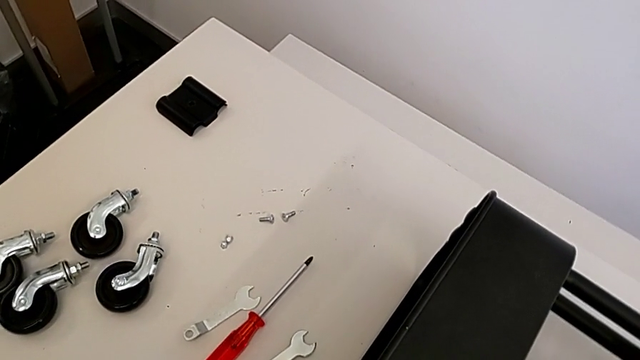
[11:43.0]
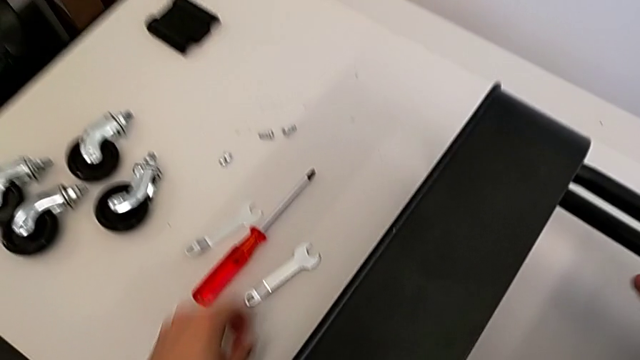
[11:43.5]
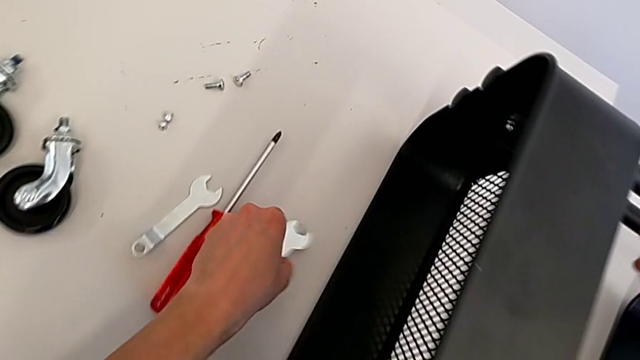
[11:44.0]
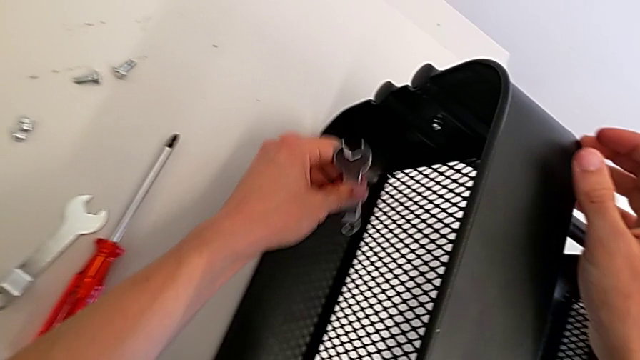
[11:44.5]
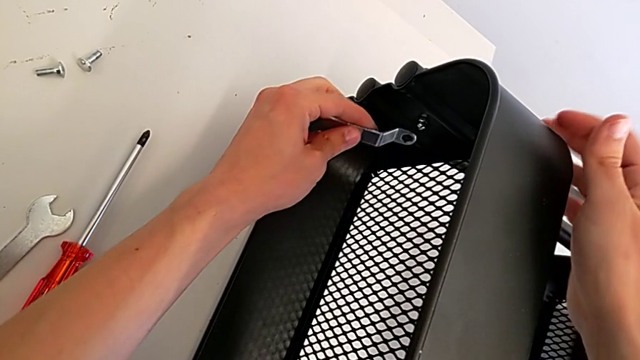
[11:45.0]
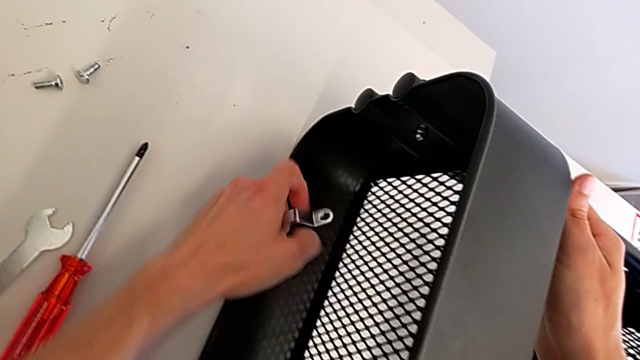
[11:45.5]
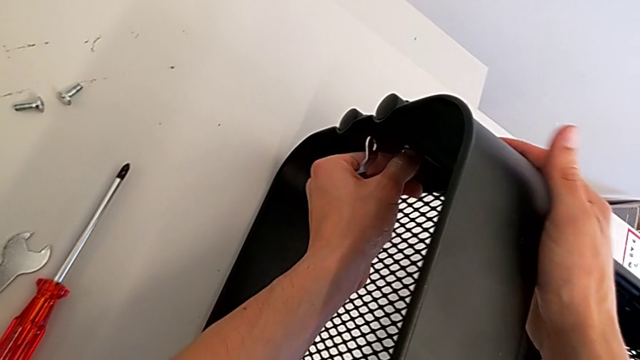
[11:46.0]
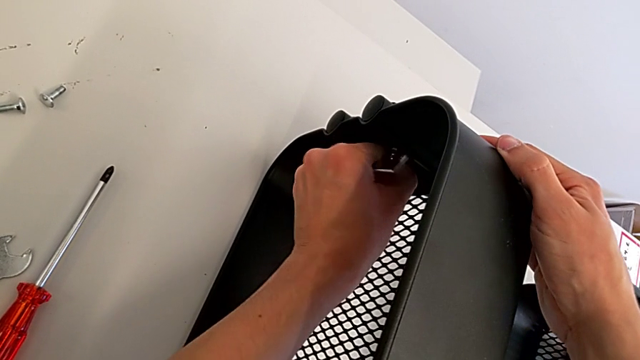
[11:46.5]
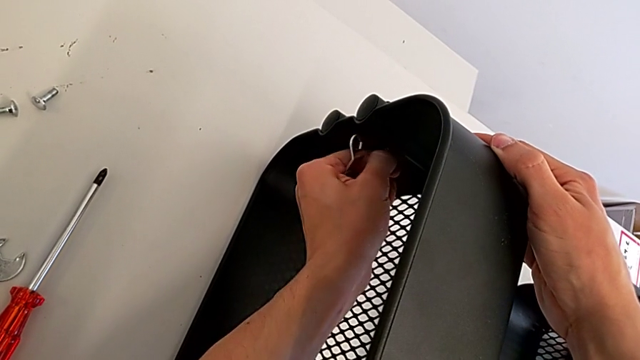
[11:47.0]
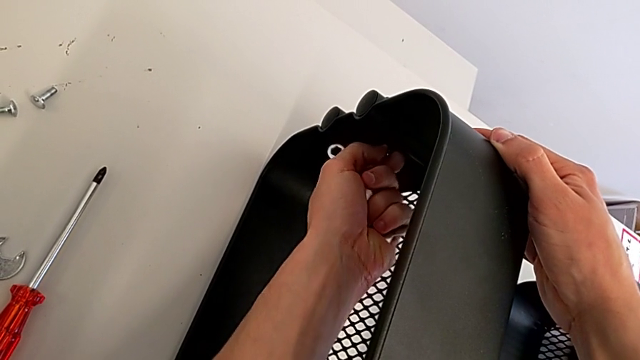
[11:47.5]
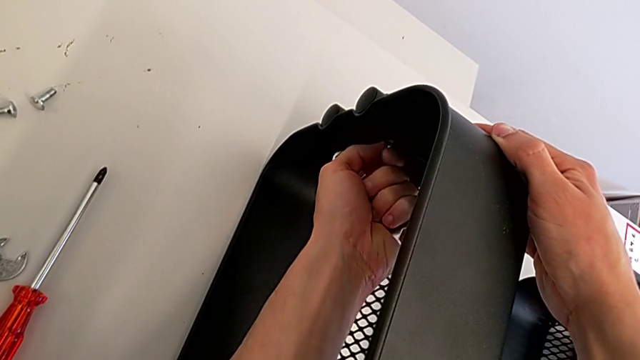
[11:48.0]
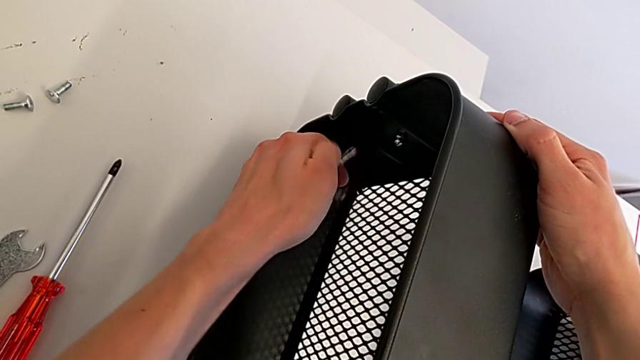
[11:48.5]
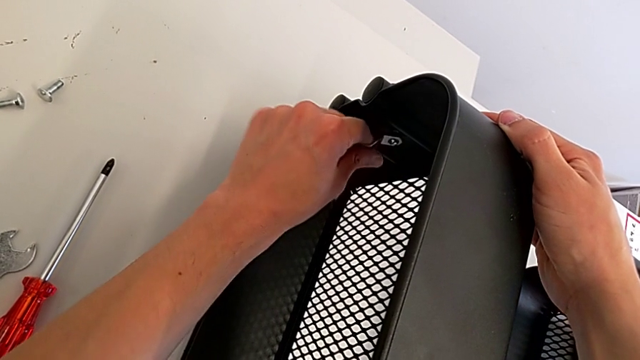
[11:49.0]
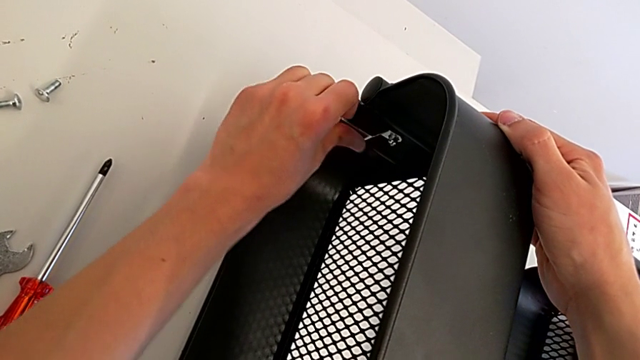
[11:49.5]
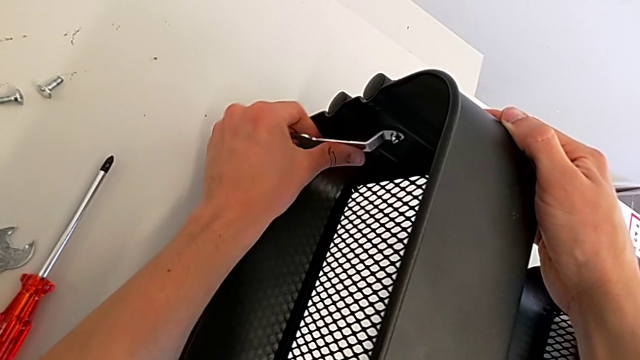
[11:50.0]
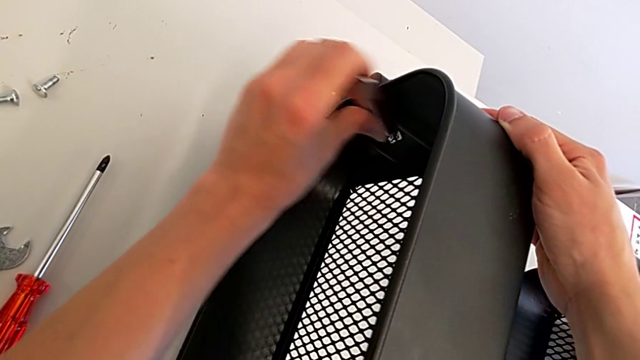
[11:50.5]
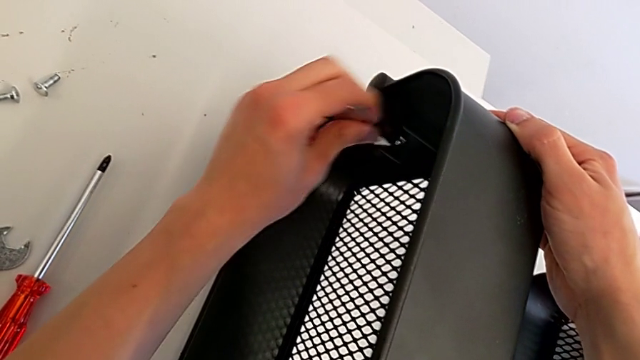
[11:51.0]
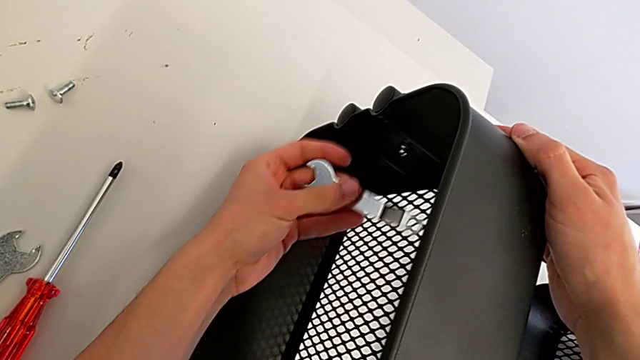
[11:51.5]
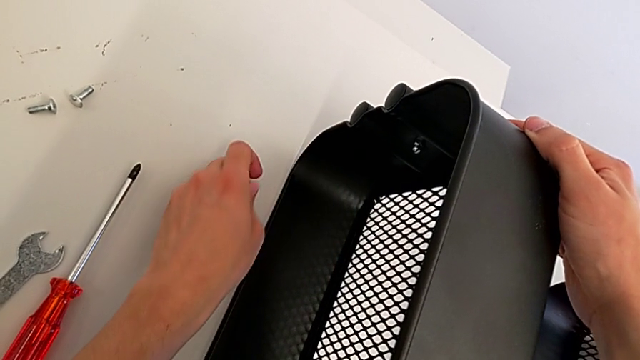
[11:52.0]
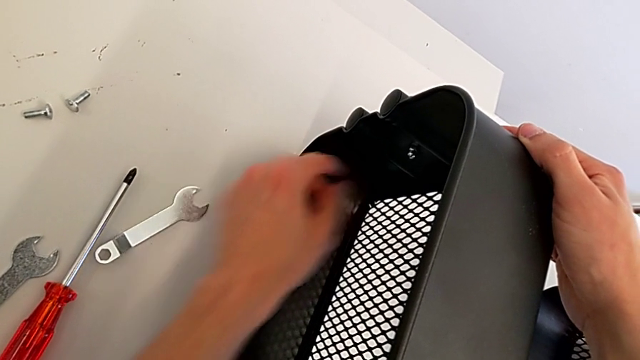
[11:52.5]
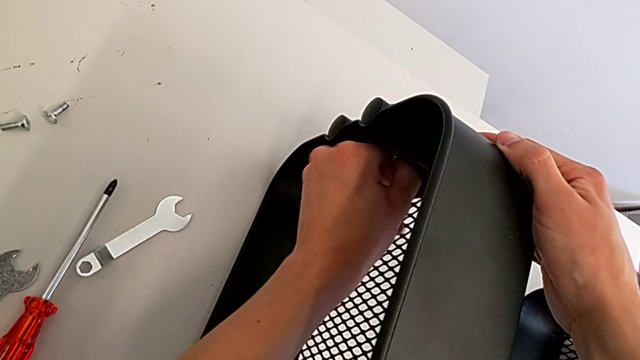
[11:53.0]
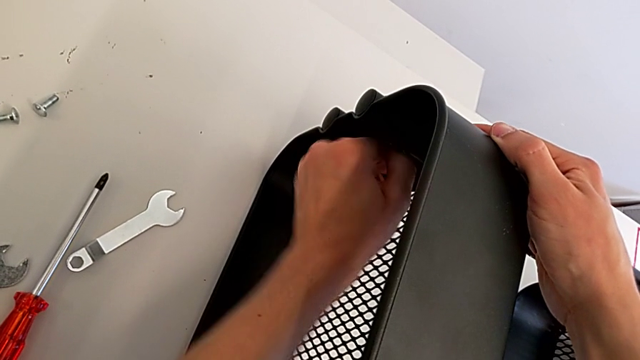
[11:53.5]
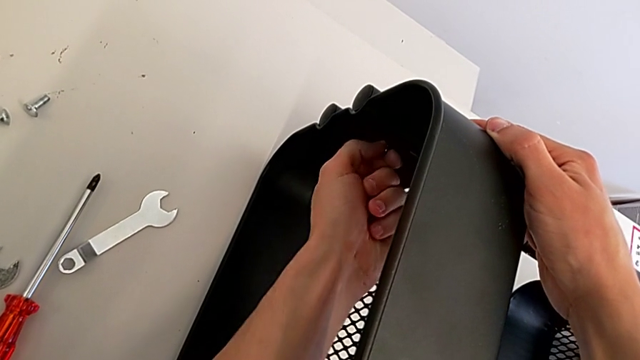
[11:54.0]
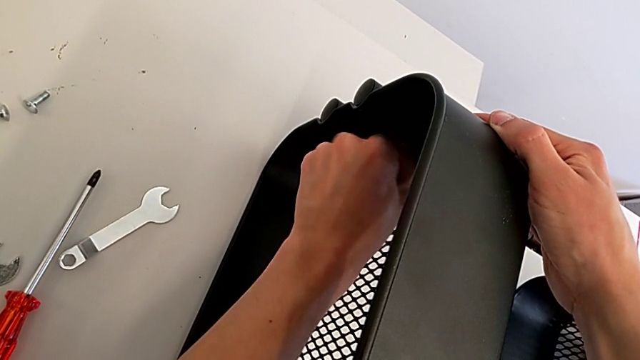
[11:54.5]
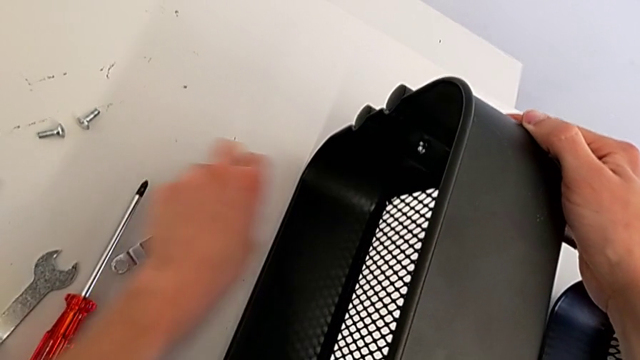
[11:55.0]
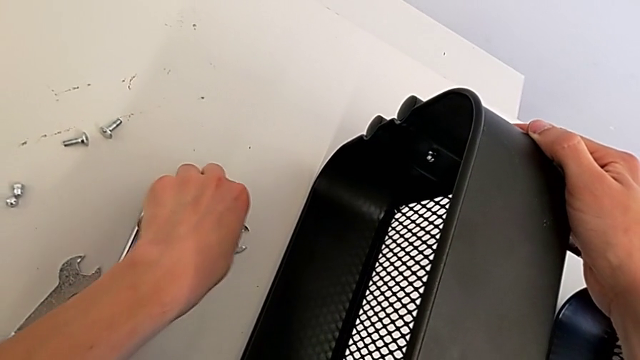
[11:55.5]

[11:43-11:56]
The camera wearer is assembling the top tray. They grab the spanner wrench, screw the right bolt, screw the spanner wrench, place the spanner wrench, screw the right bolt and grab the spanner wrench.

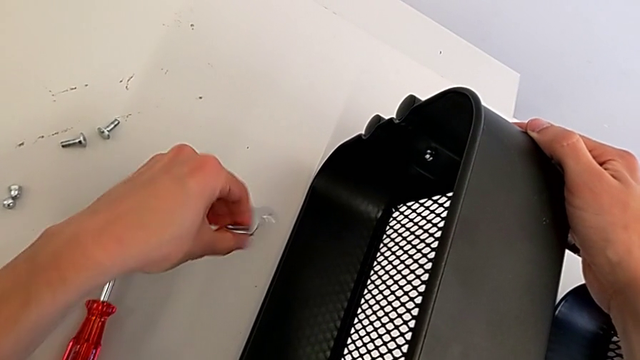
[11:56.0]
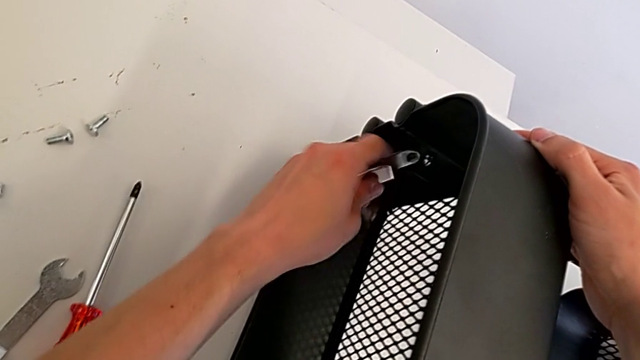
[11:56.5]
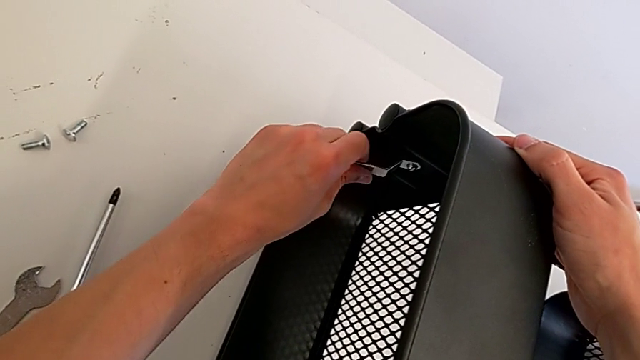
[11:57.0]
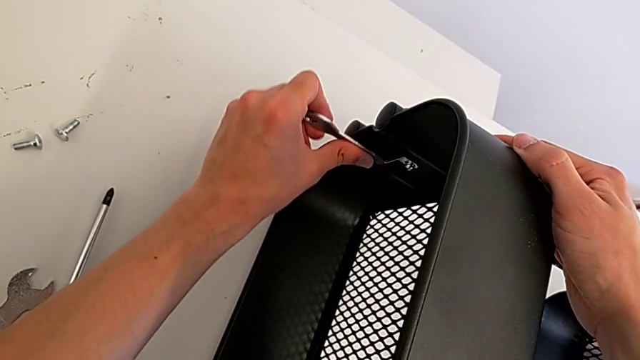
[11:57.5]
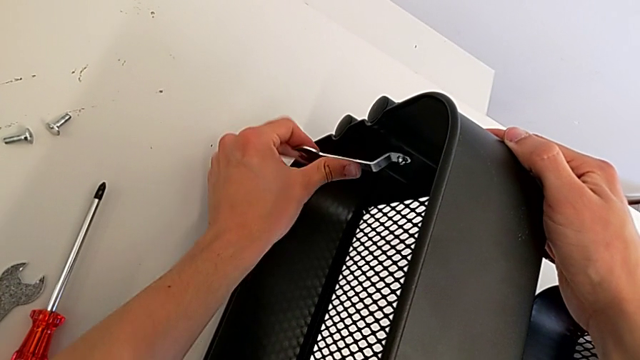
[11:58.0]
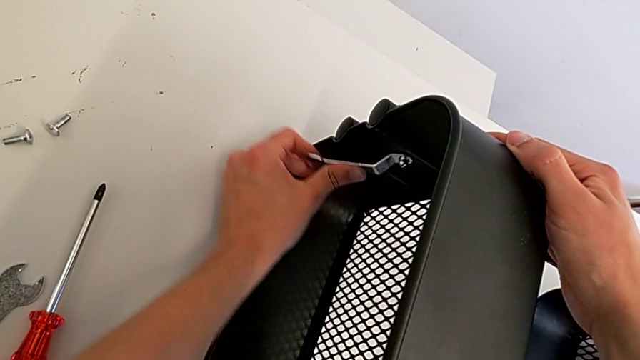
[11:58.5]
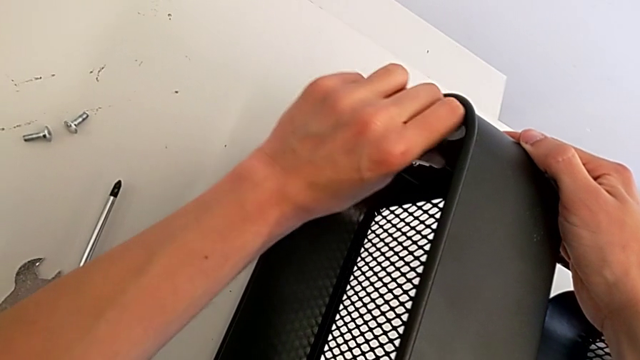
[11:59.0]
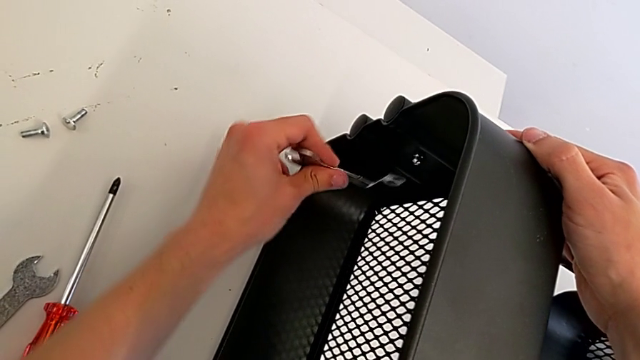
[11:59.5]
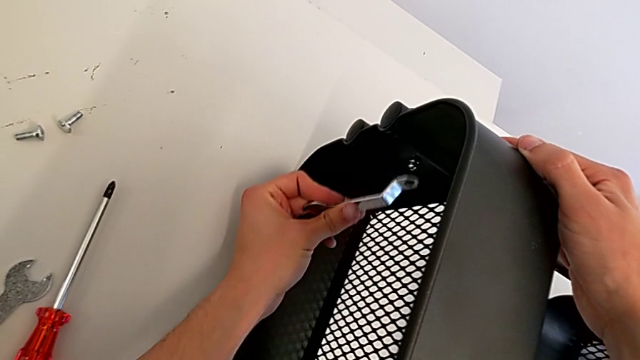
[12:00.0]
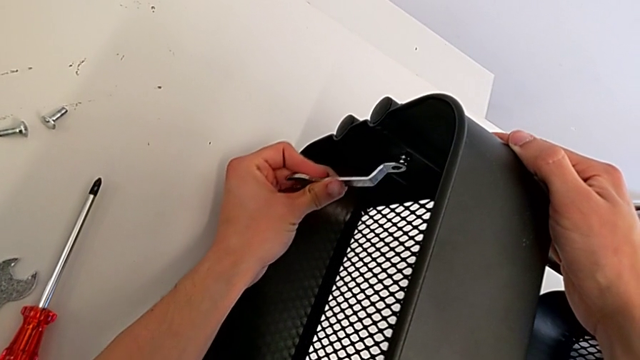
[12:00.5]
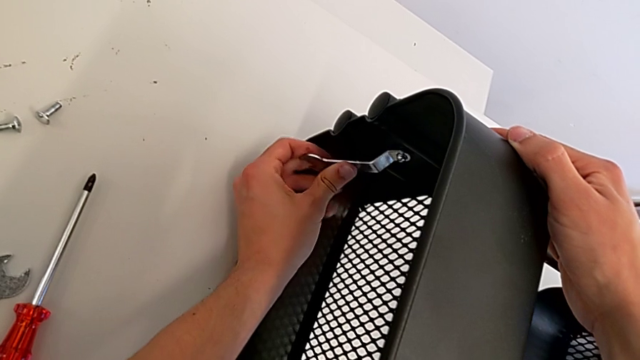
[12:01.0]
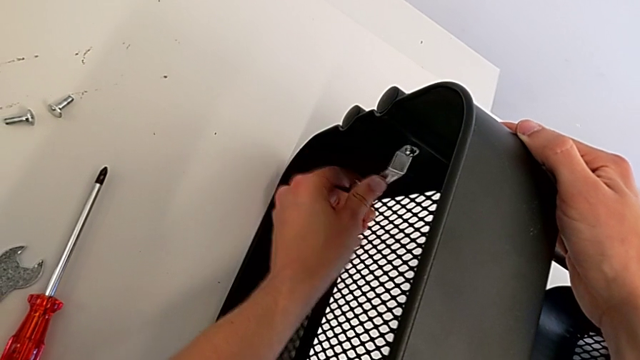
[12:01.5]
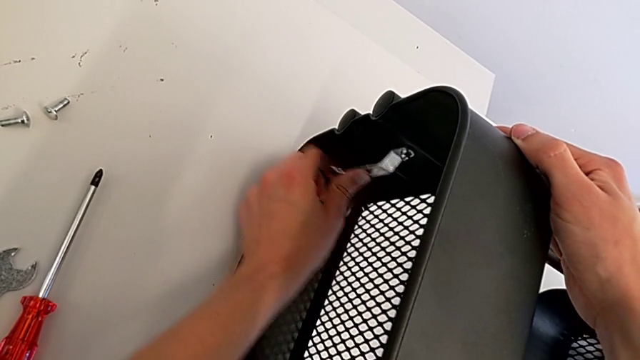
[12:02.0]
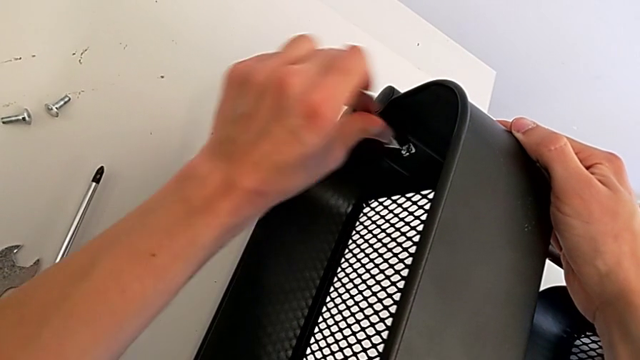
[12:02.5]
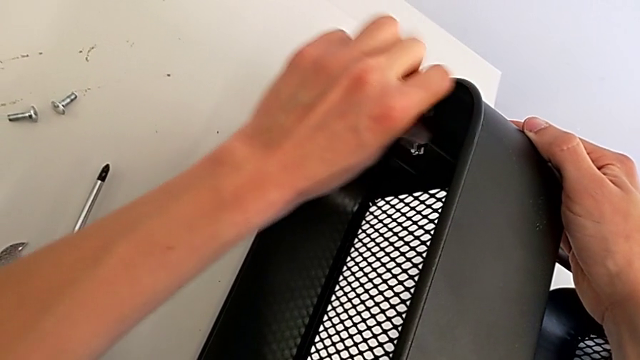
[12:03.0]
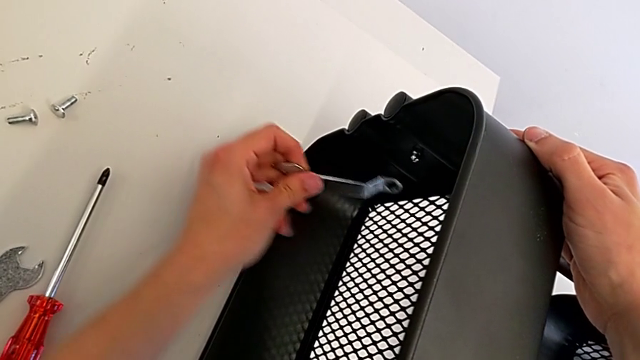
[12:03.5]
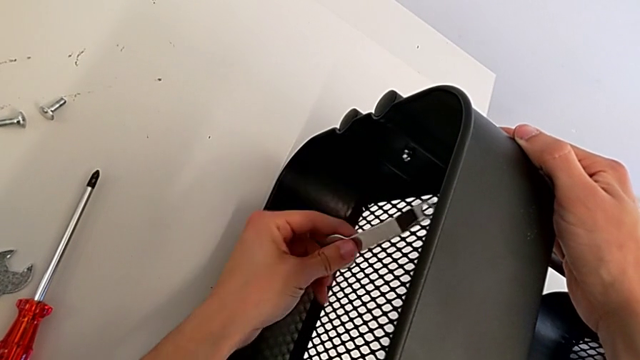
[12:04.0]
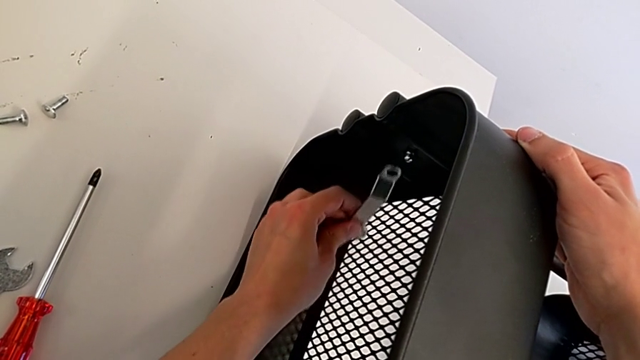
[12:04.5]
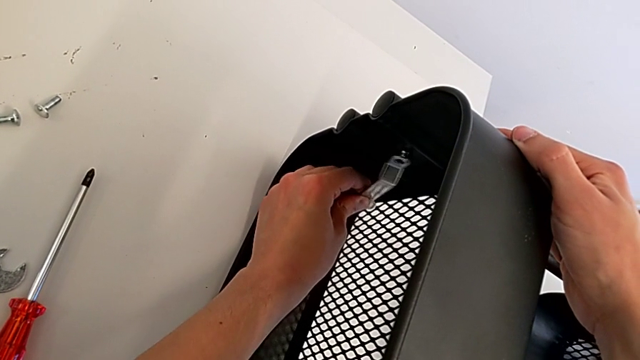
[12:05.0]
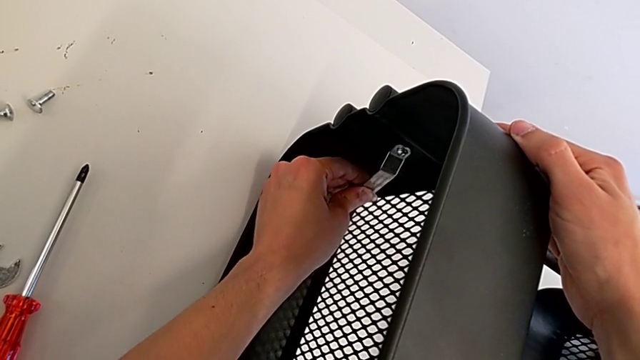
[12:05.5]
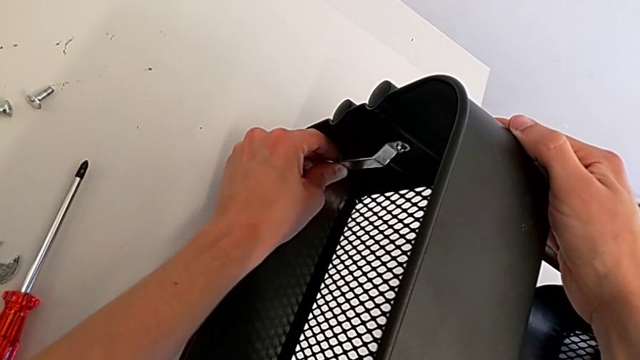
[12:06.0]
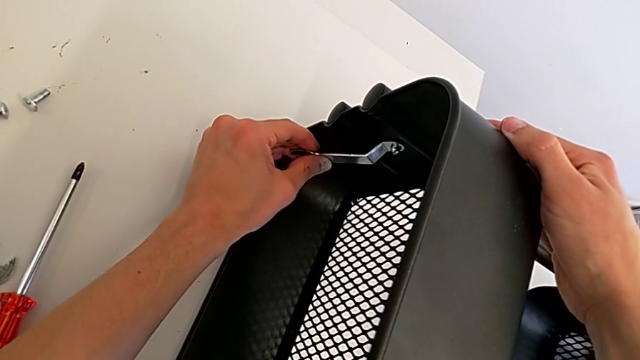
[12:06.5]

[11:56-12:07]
The camera wearer is assembling the top tray. They insert the spanner wrench and begin to screw the bolt.
